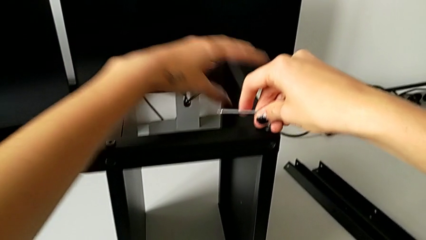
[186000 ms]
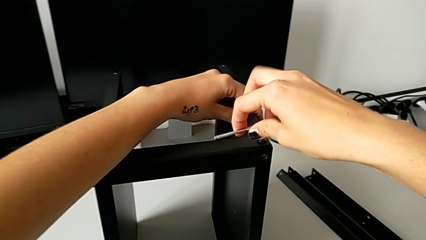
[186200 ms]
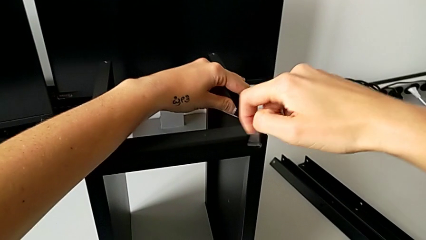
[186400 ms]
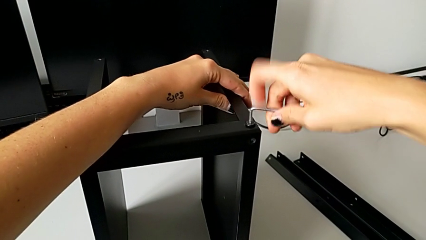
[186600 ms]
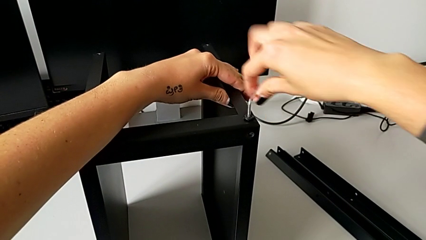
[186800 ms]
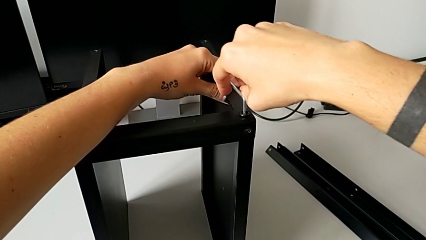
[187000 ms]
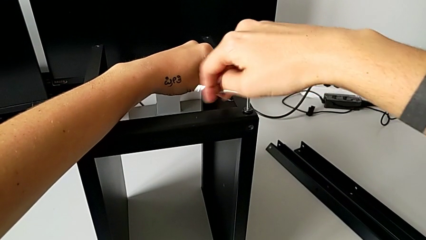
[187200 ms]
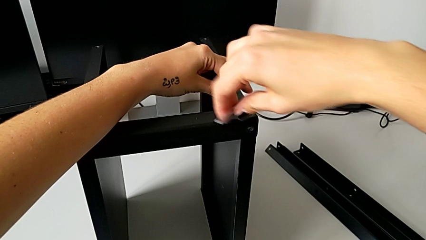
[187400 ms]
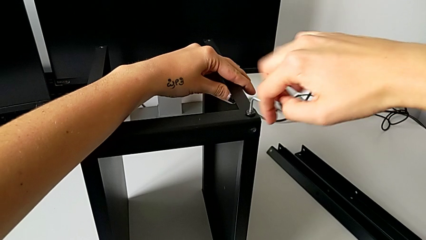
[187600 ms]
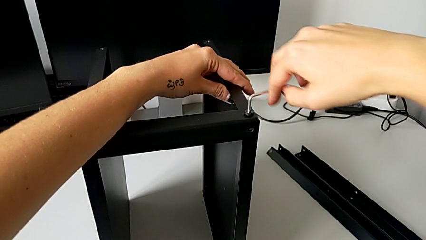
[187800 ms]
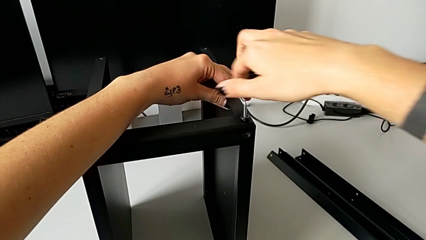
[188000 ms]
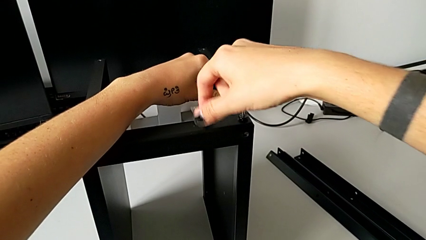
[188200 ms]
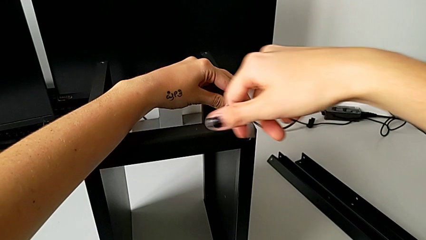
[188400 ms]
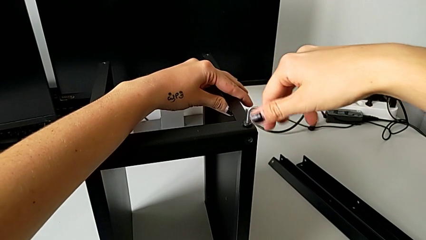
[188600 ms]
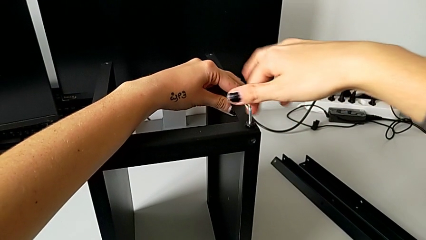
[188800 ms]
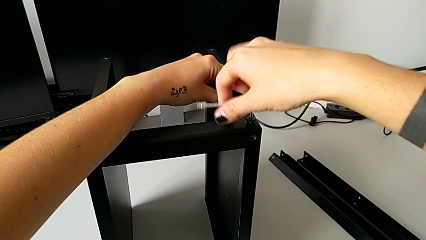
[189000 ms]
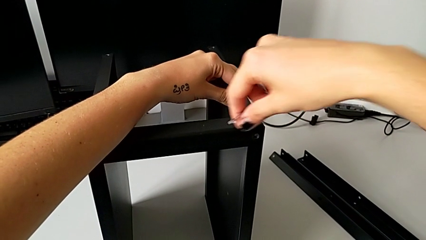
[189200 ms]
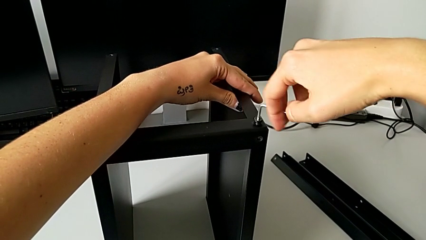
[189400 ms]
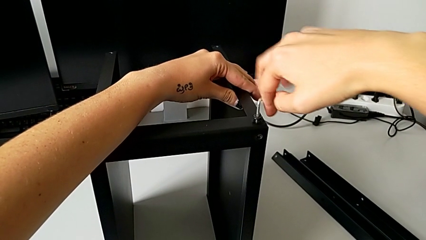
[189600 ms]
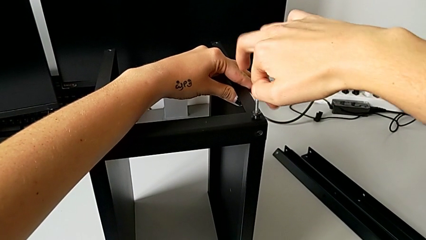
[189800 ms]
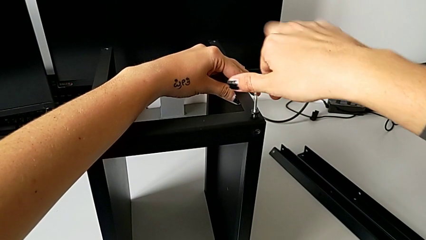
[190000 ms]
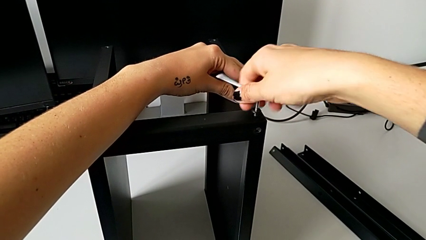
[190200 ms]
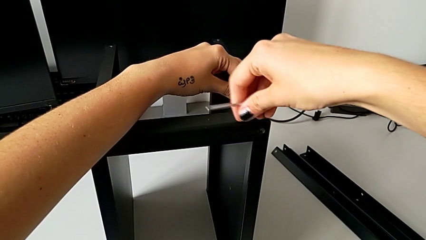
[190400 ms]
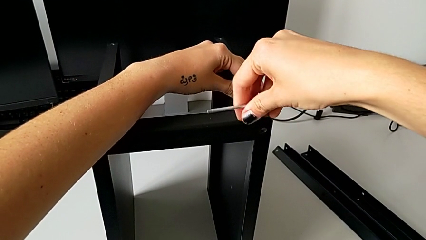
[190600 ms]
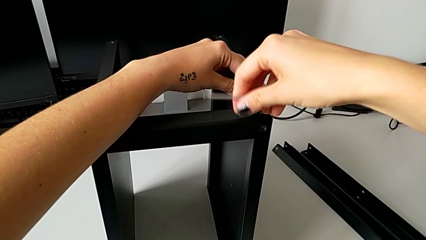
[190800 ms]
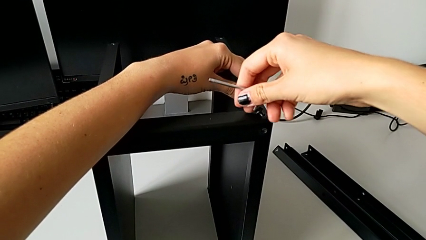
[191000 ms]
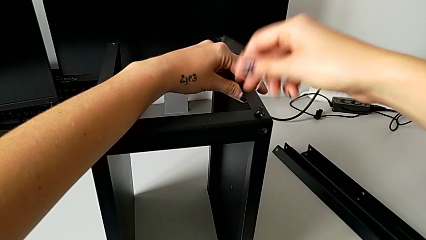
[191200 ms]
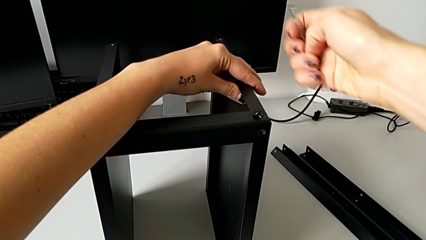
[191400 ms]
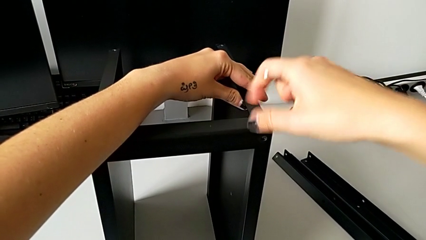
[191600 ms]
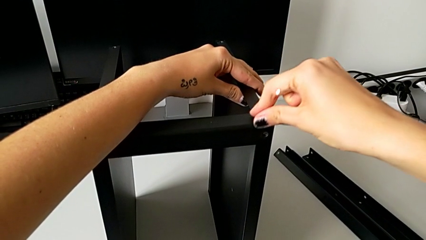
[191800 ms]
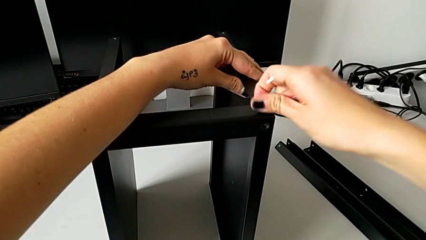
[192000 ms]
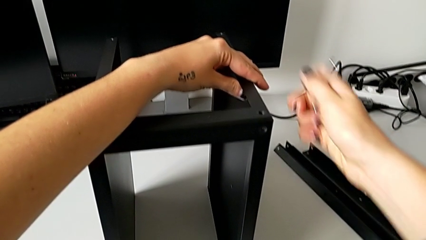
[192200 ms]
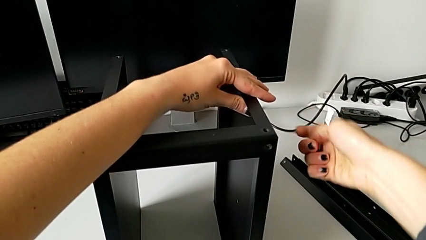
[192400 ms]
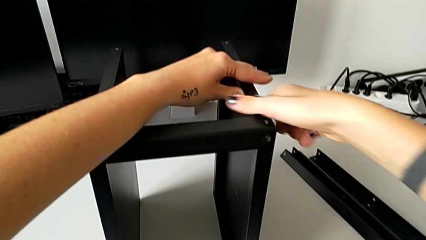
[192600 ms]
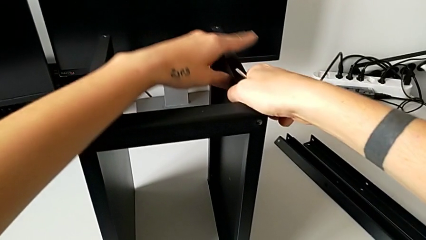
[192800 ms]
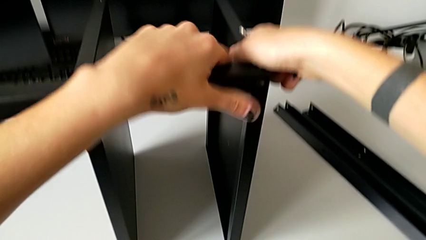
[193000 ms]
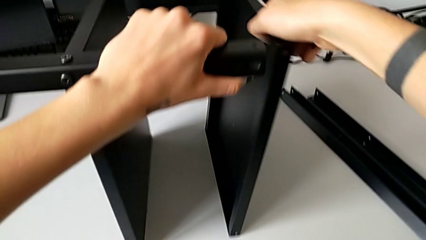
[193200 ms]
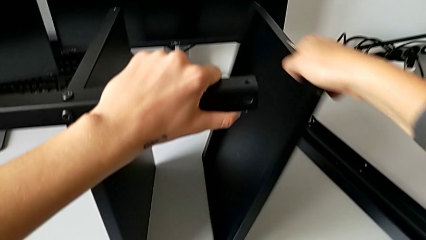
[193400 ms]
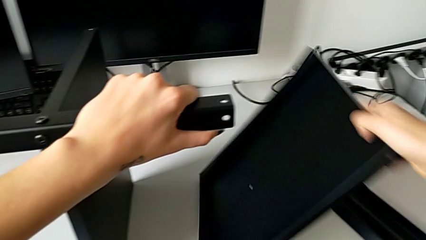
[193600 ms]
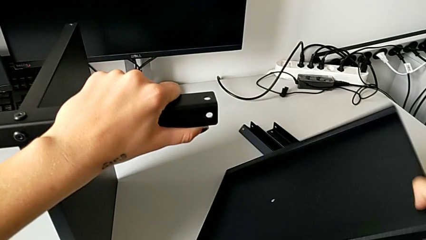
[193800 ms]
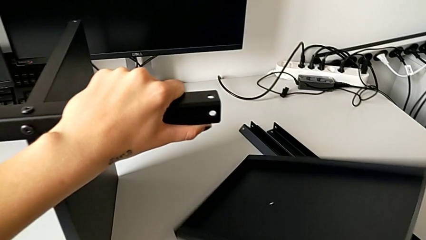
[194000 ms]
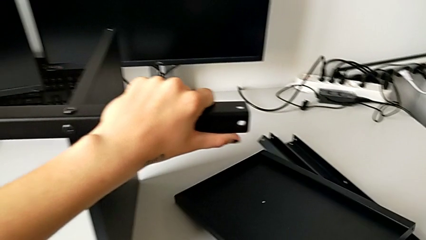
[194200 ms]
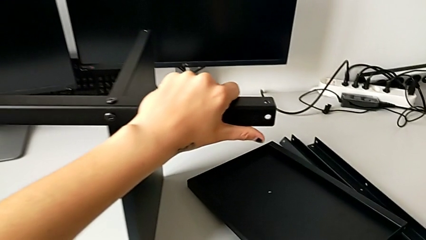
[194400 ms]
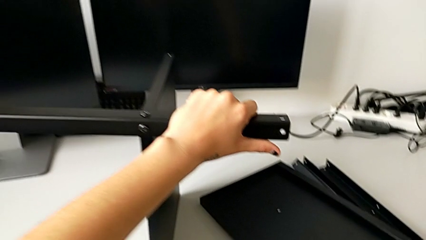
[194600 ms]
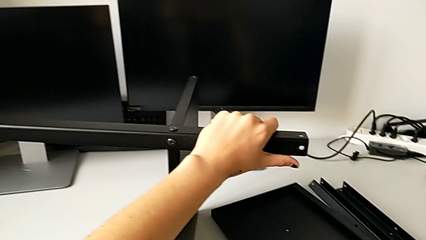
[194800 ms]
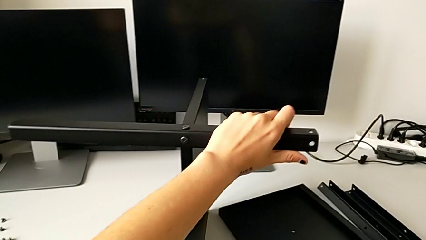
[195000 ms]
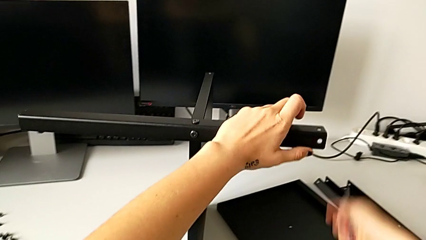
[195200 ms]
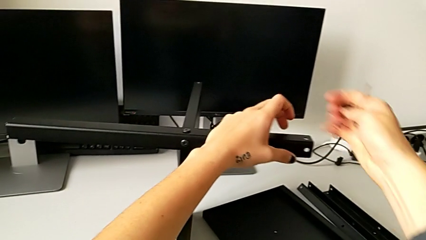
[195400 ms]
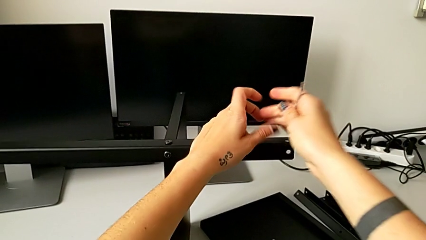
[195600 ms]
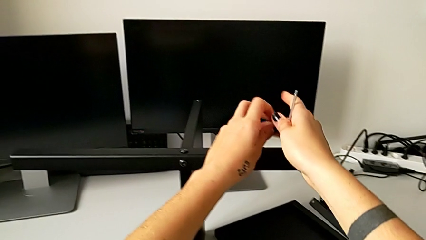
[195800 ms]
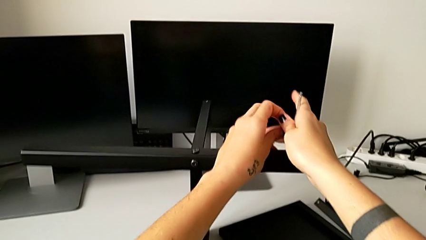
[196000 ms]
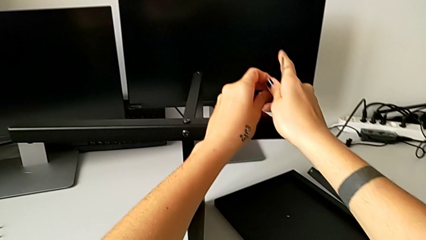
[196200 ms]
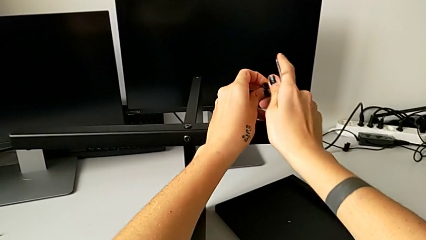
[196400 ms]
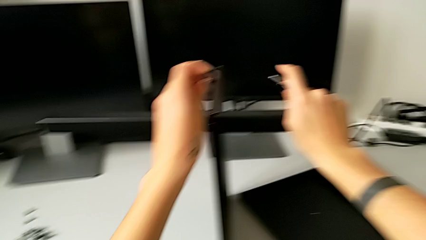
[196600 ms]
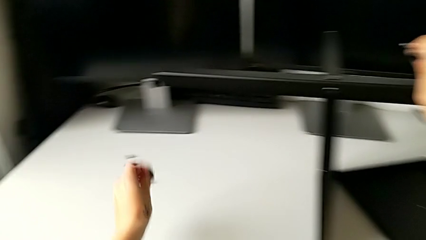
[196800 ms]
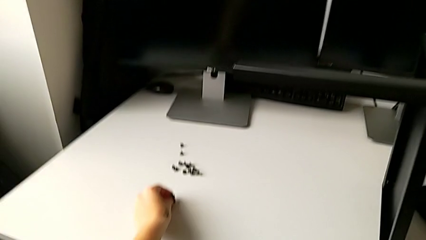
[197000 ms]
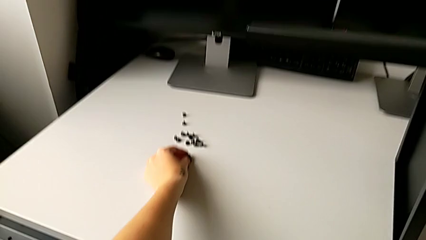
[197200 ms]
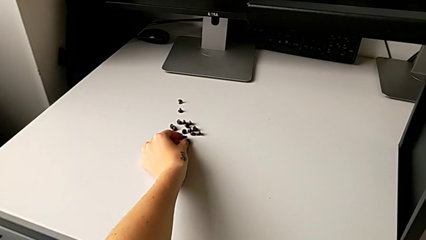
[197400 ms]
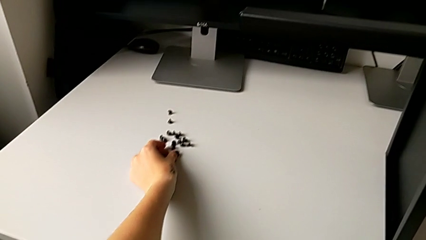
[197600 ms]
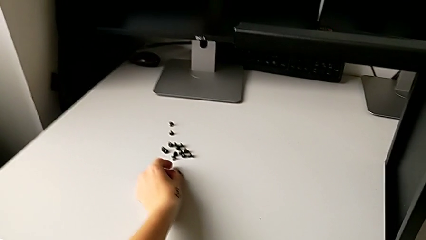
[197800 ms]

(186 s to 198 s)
The camera wearer is disassembling the table top. They keep unscrewing the hex socket head, withdraw the Allen wrench, disassemble the hex socket head, grab the nightstand, disassemble the top tray, place it, grab the hex socket head and place it.

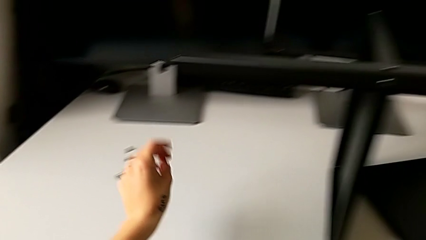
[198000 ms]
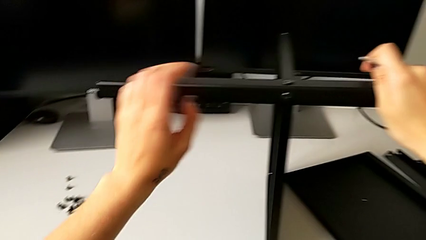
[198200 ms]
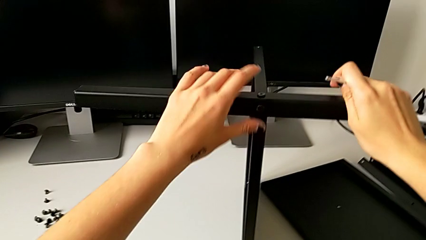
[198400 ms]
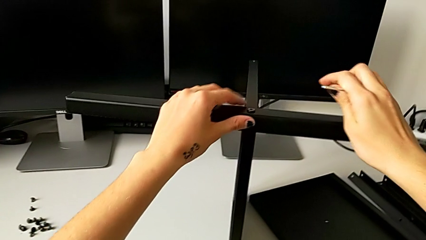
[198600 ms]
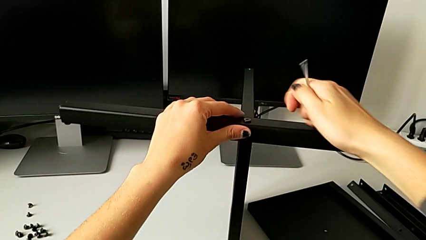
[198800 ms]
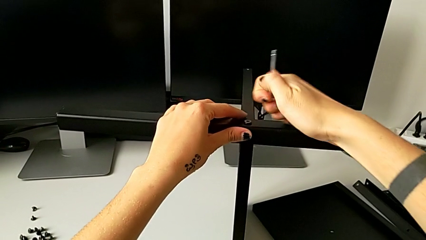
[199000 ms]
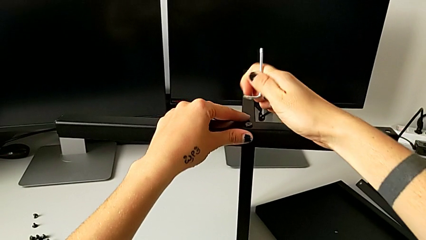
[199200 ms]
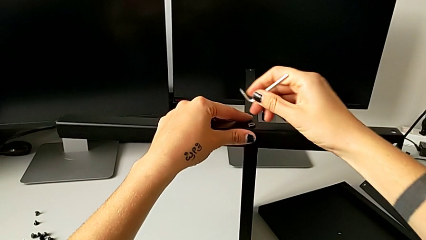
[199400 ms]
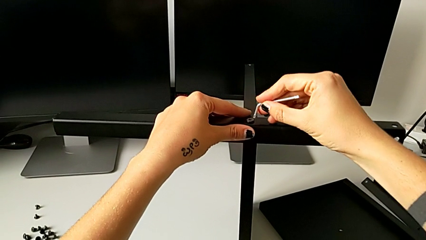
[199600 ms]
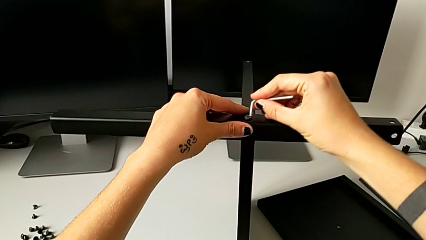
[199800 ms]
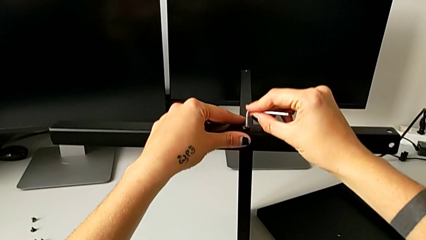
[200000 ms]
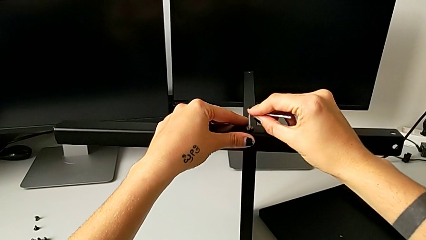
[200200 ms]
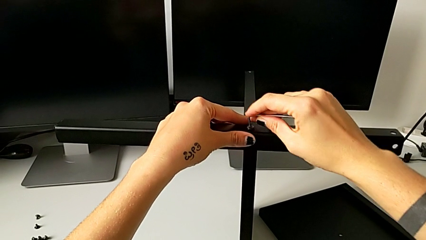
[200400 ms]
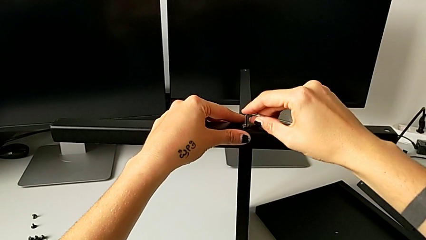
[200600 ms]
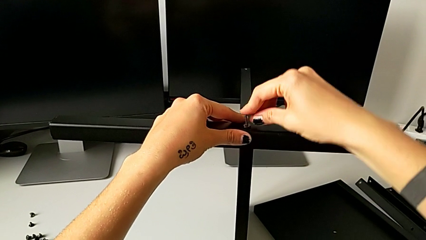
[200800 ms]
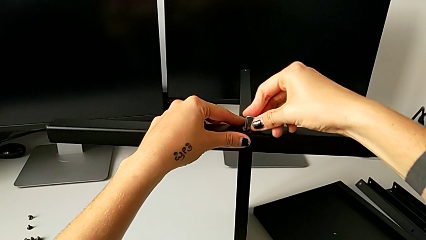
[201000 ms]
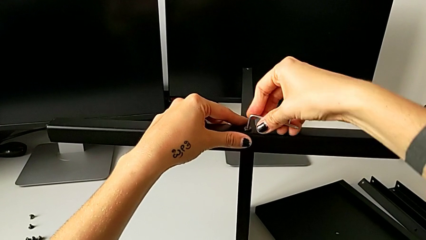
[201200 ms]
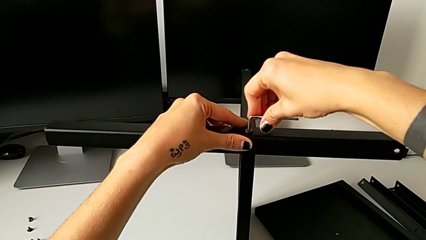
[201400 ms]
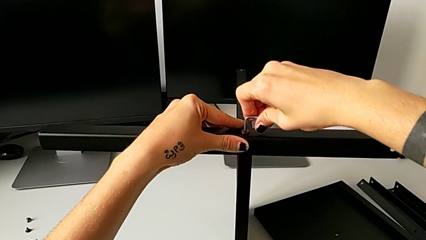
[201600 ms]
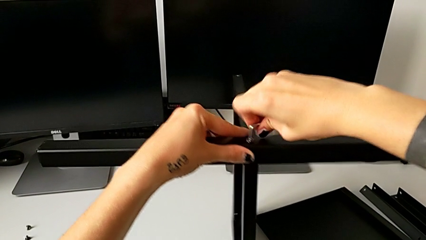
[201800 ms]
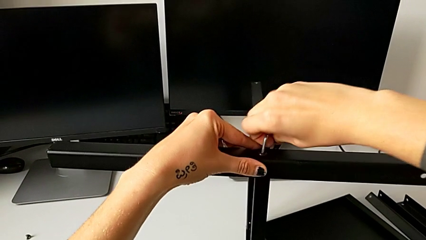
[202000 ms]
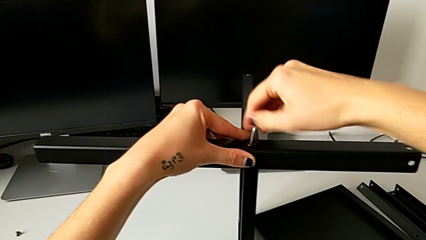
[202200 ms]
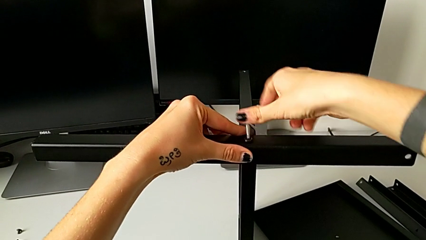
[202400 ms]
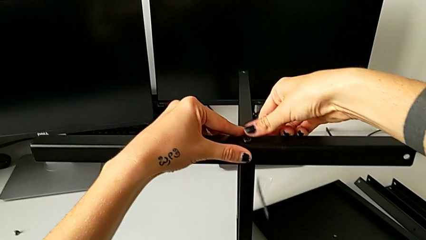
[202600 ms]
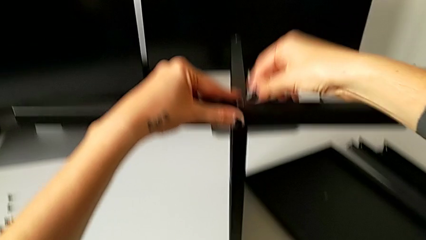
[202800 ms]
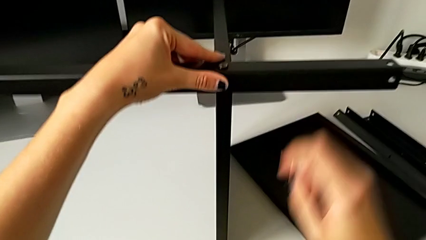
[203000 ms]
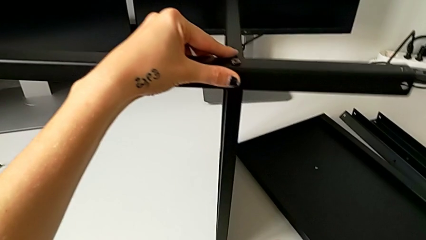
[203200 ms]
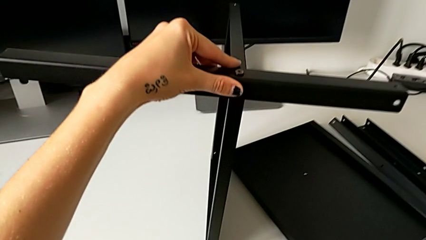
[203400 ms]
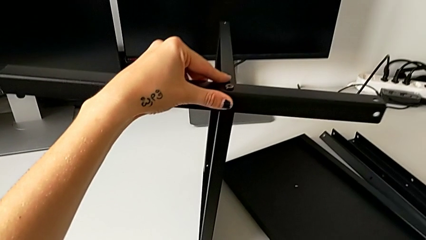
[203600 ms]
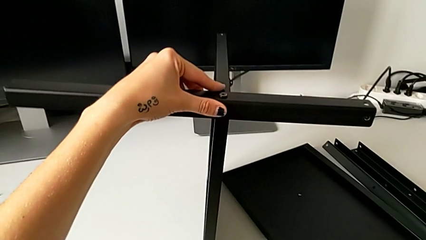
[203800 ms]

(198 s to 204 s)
The camera wearer is disassembling the fourth leg. They rotate the Allen wrench, insert it, unscrew the hex socket head and wrongly drop the Allen wrench.
